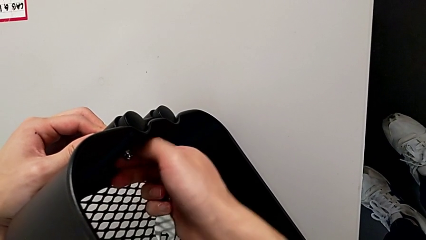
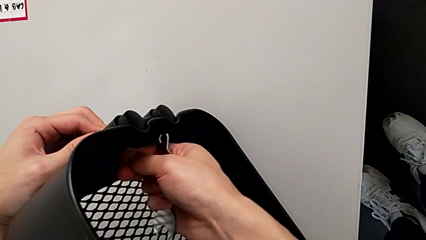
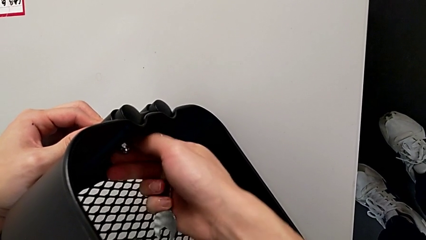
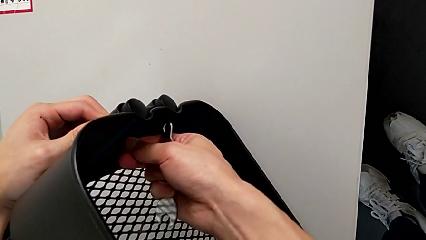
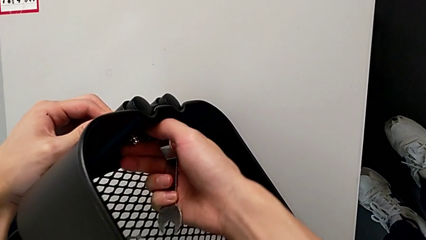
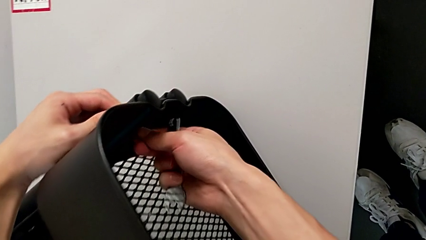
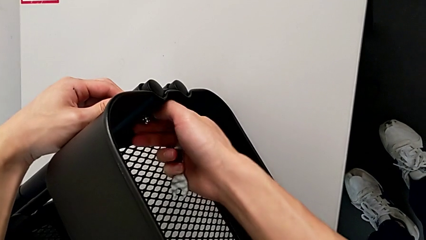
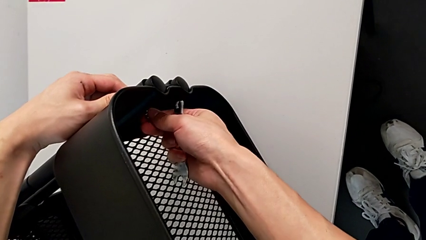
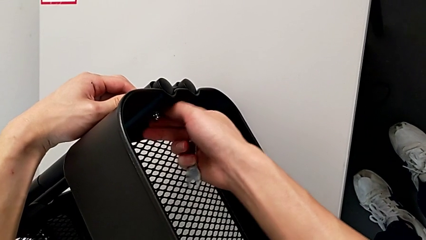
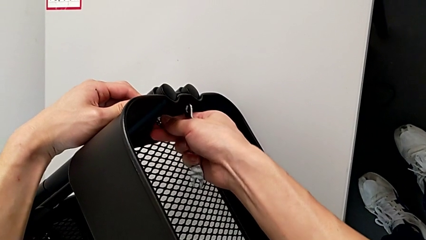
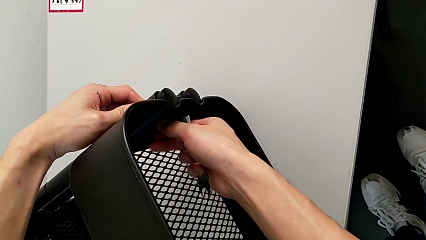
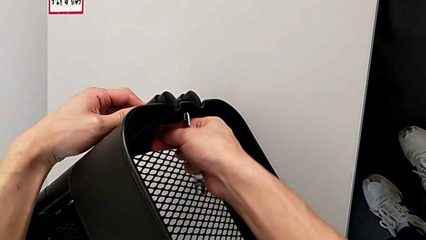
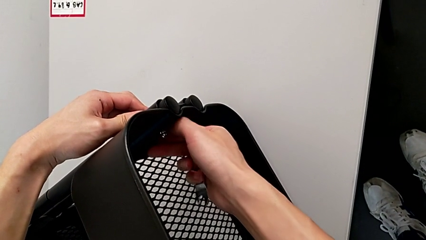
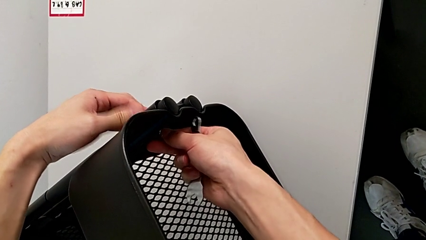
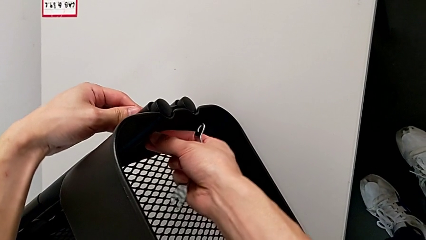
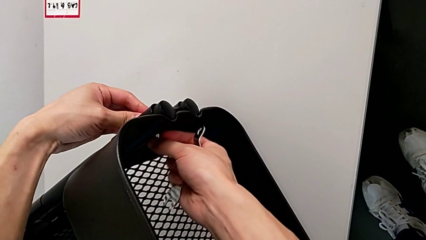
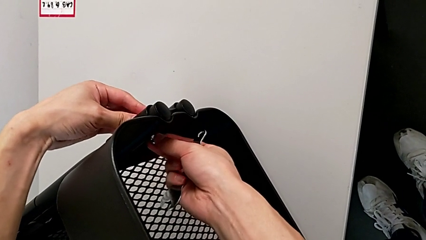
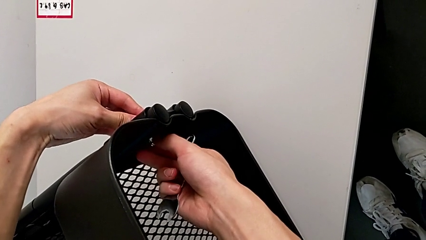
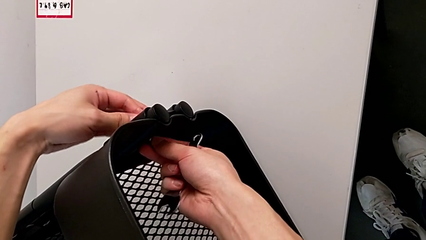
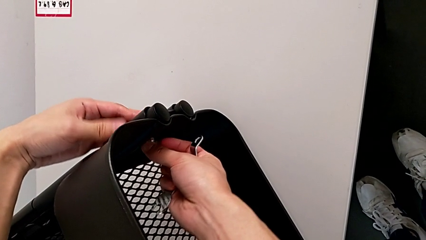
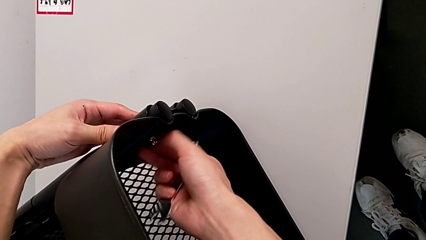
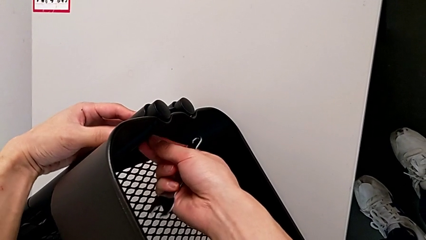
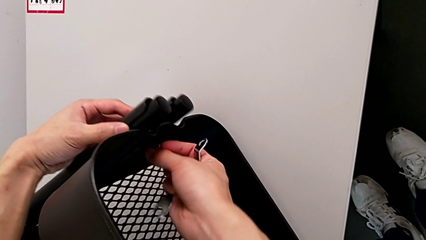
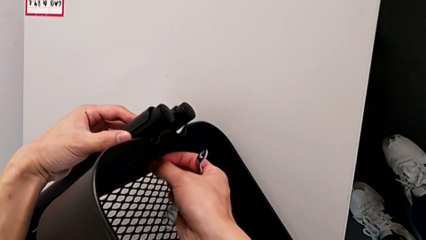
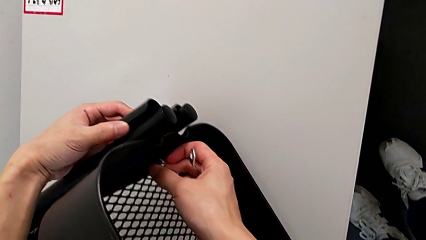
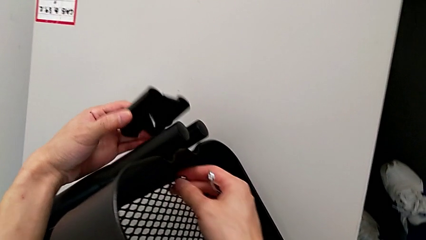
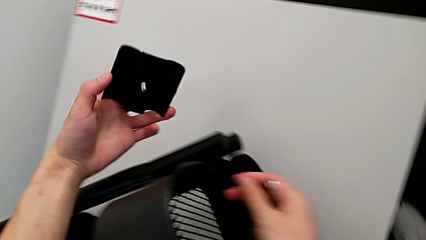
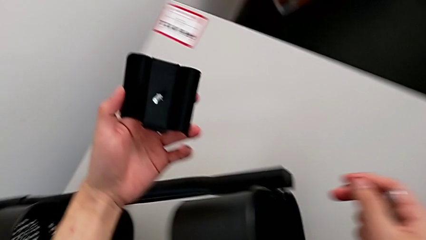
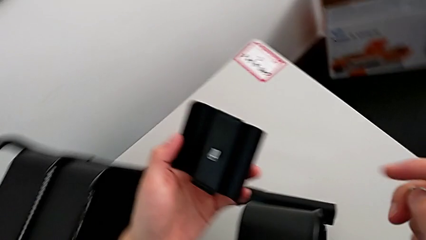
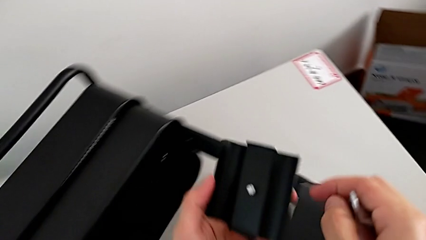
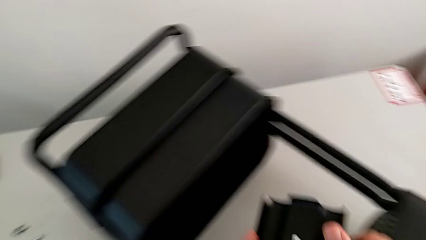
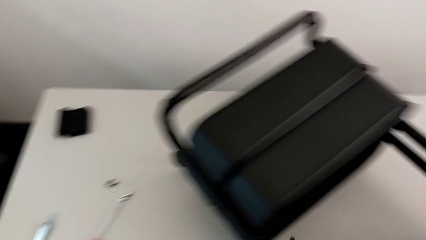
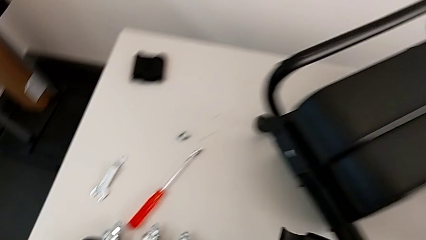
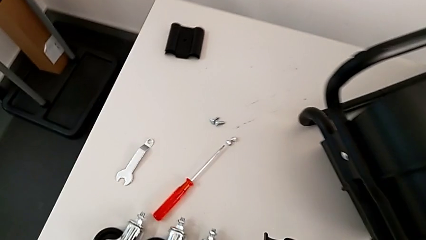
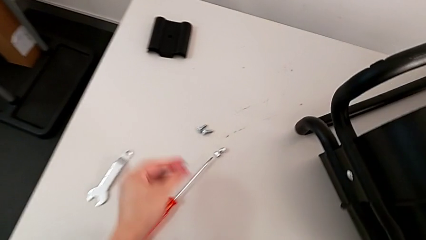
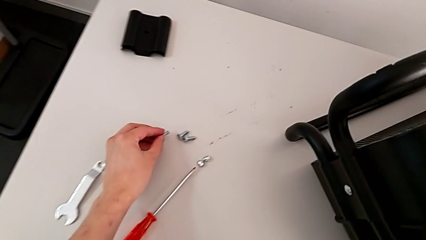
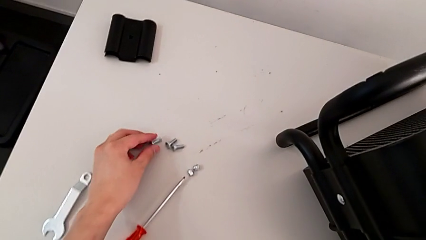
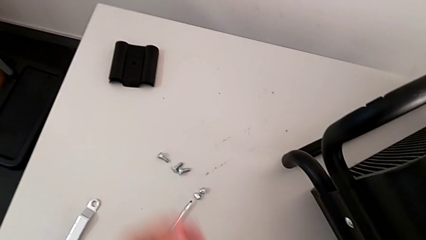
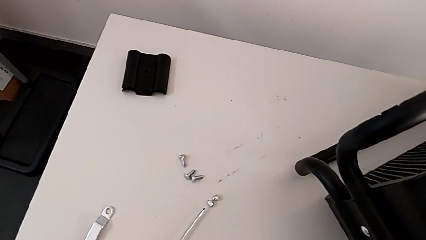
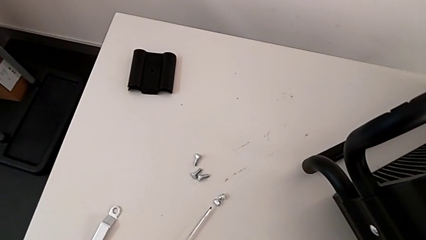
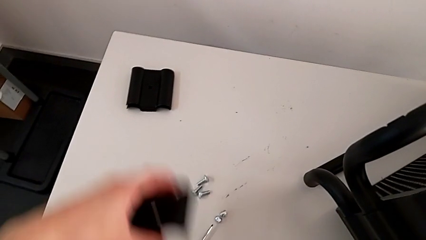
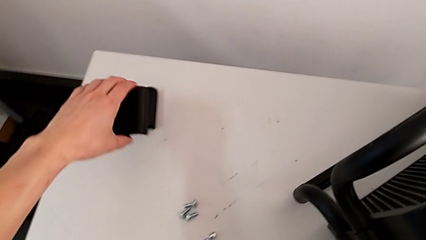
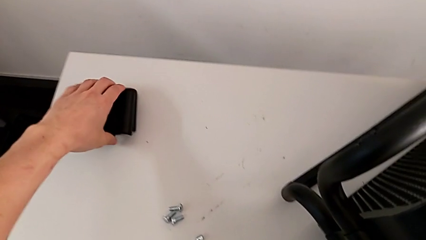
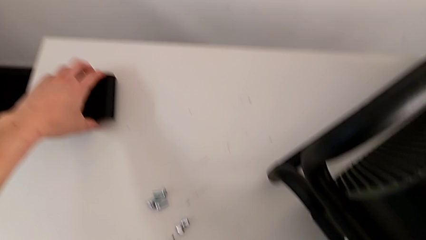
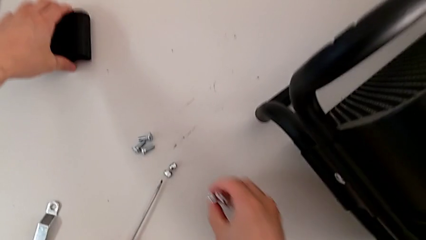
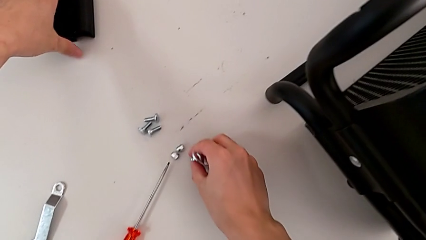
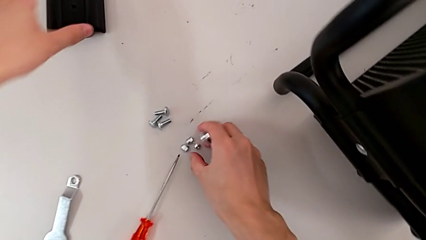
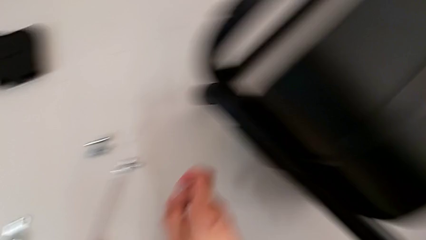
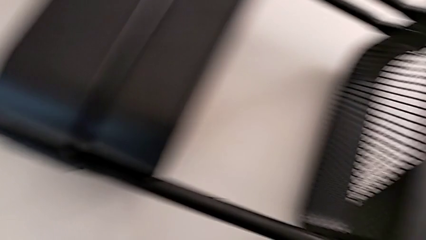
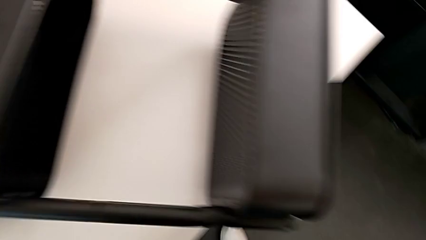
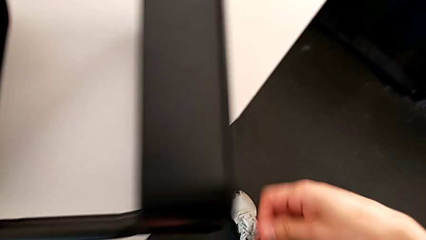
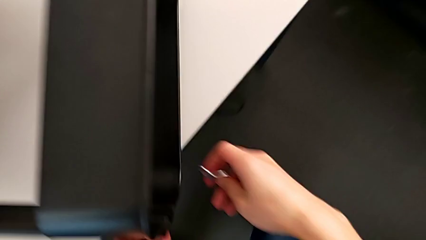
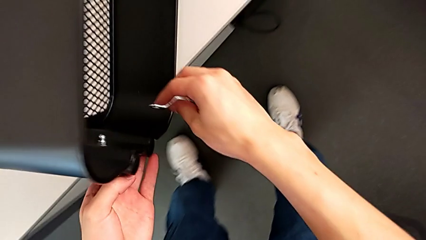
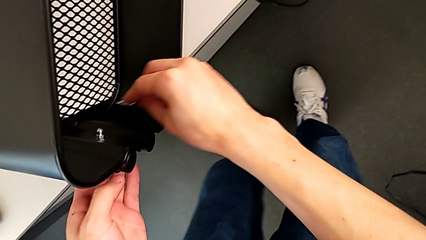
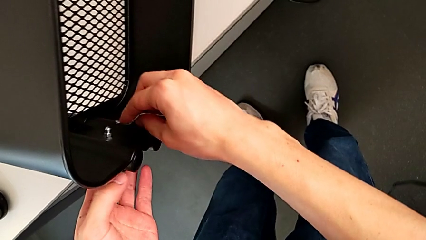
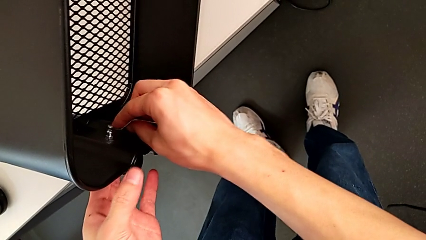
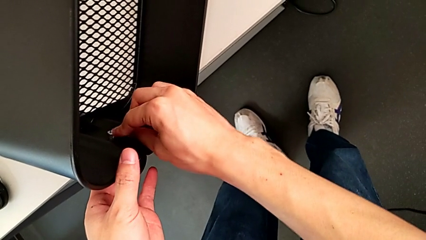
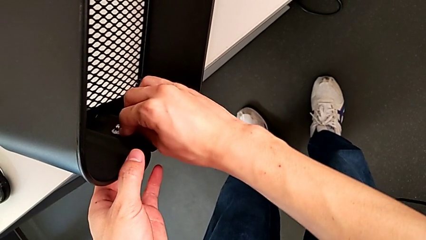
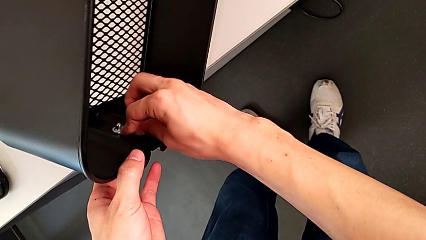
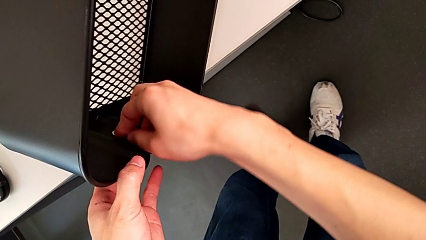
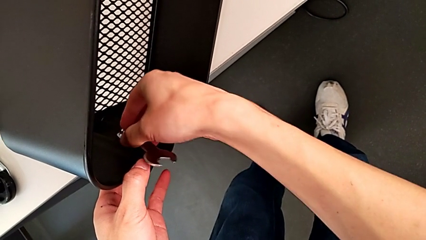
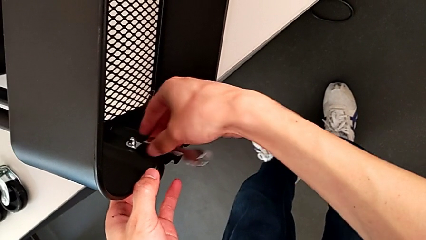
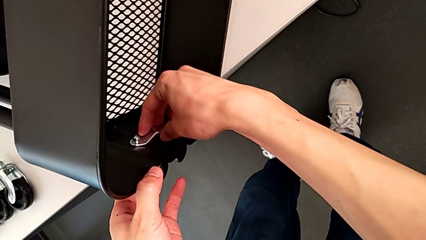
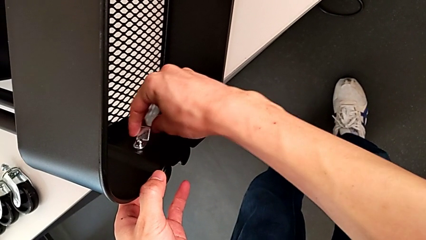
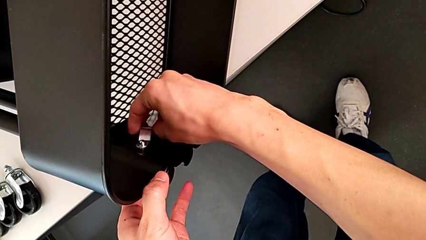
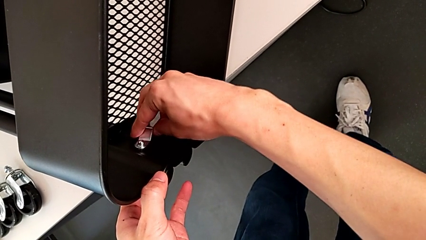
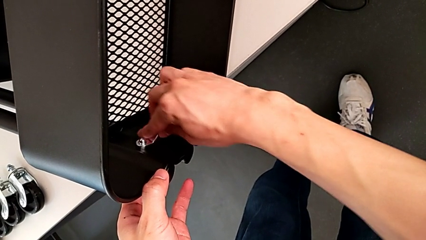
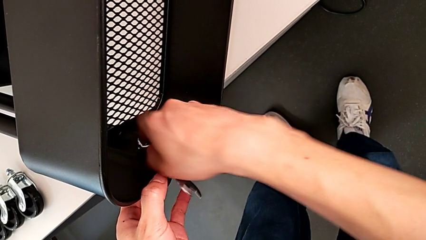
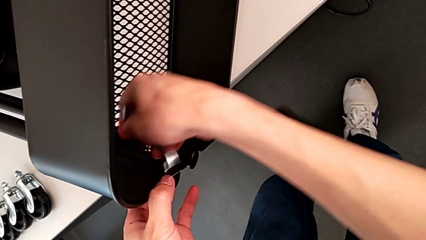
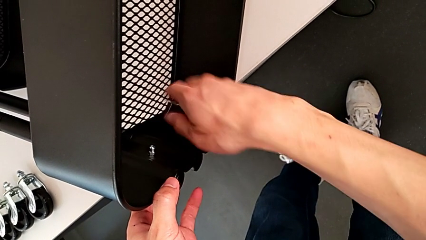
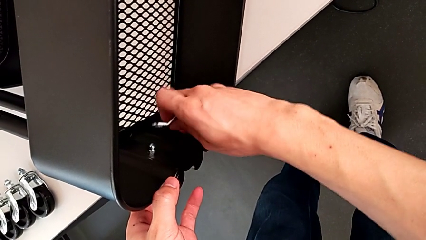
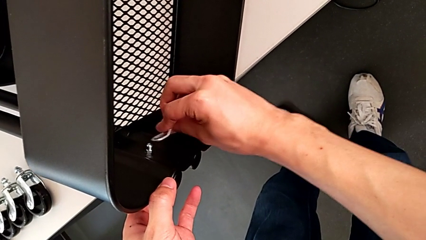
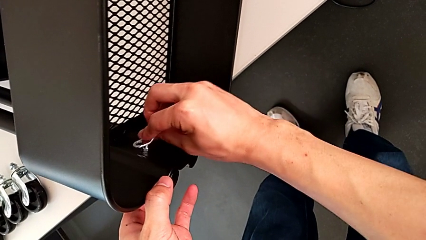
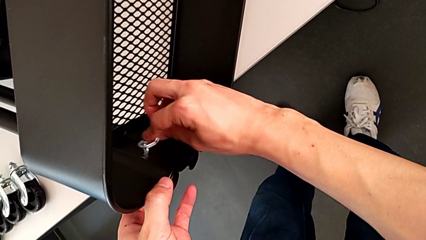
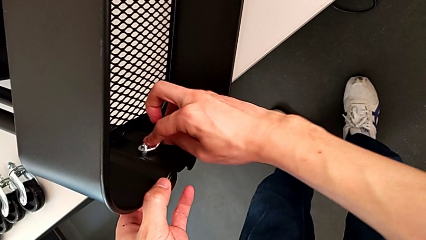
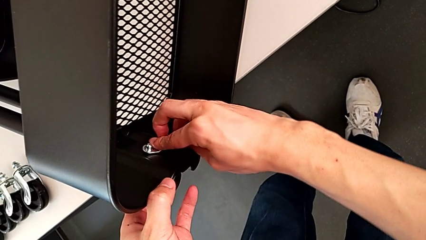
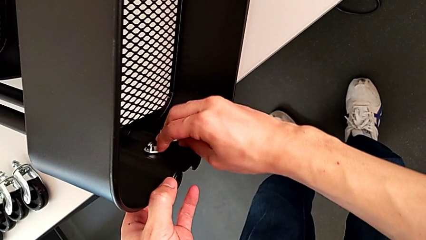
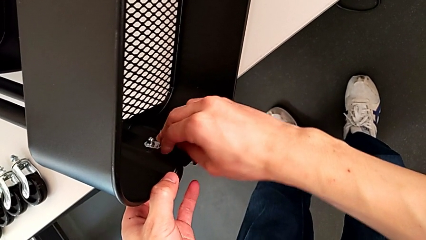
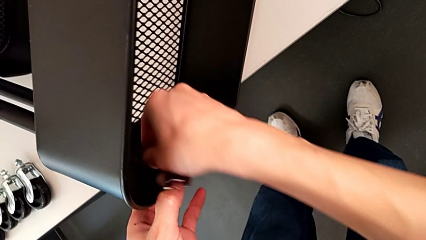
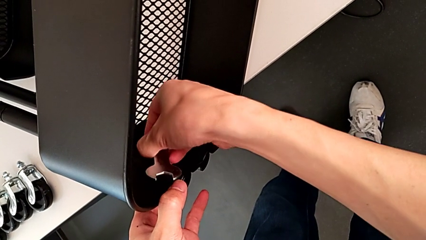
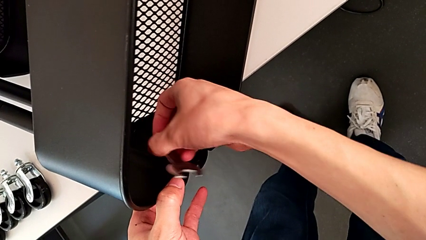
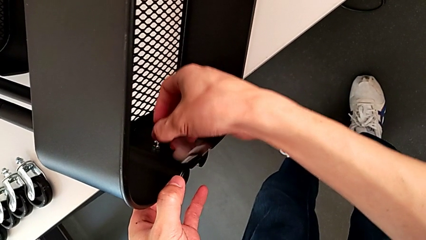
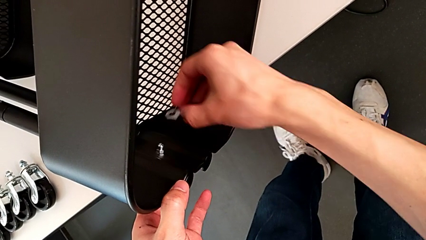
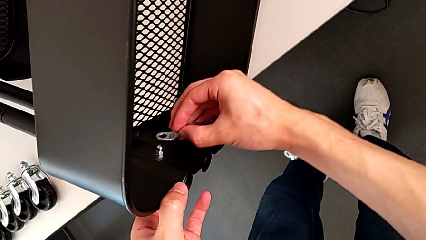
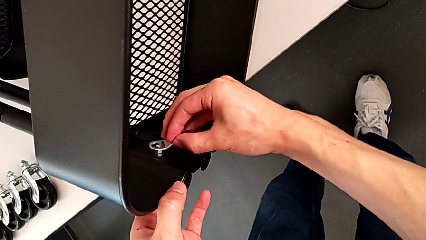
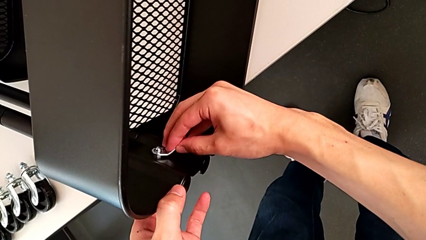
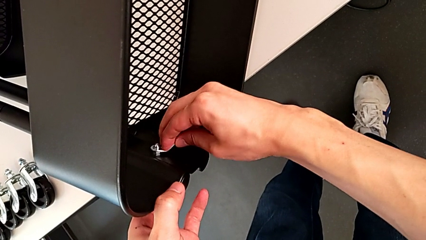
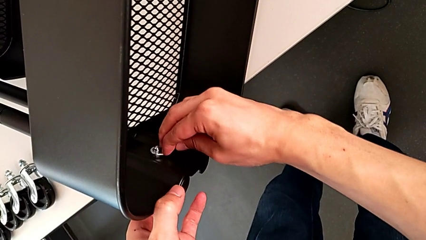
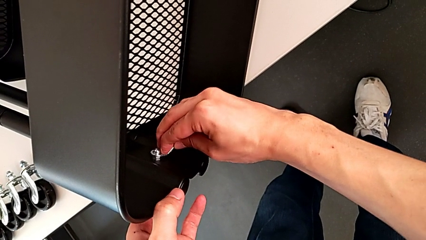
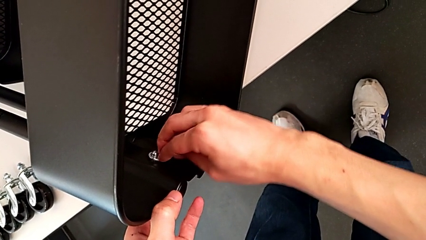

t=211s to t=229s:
The camera wearer is disassembling the top grid tray. They keep unscrewing the third hexagon cap nut, withdraw the third bracket, drop it, approach the fourth hexagon cap nut and unscrew it.
